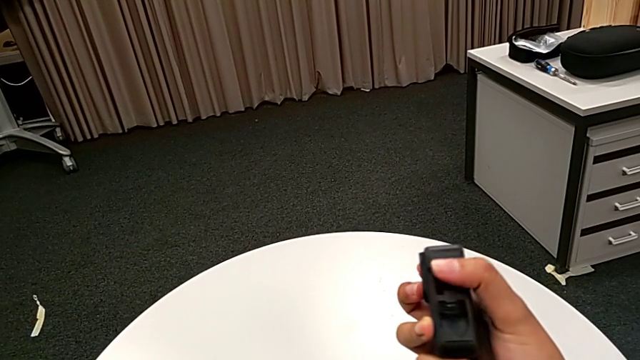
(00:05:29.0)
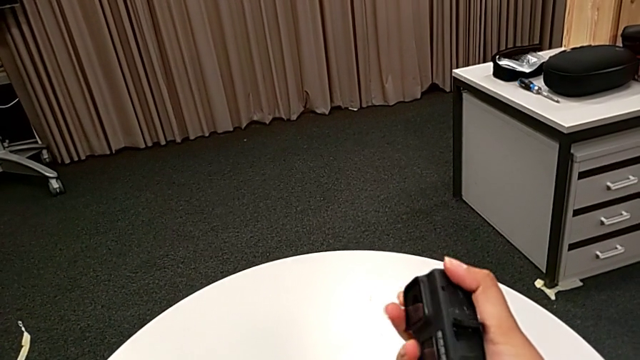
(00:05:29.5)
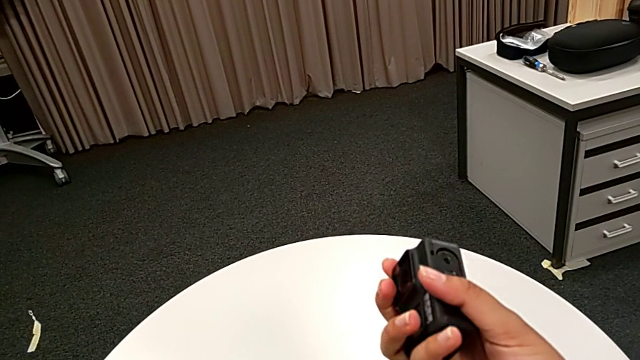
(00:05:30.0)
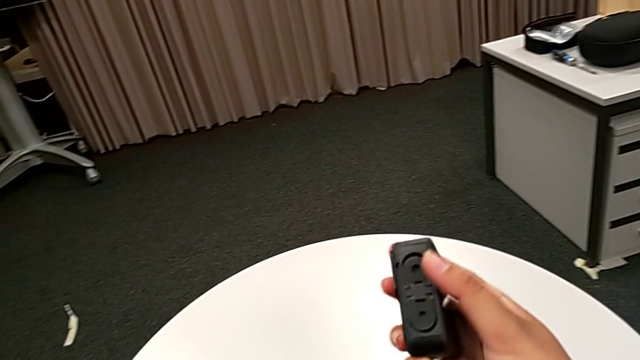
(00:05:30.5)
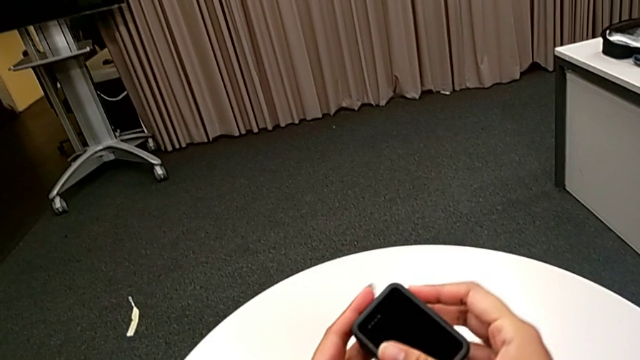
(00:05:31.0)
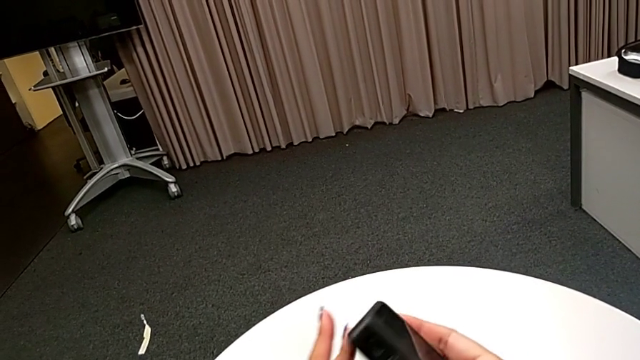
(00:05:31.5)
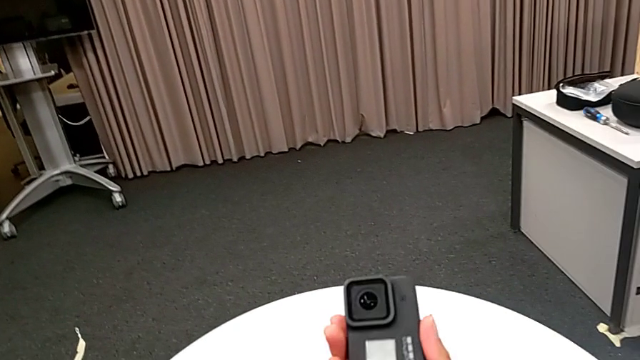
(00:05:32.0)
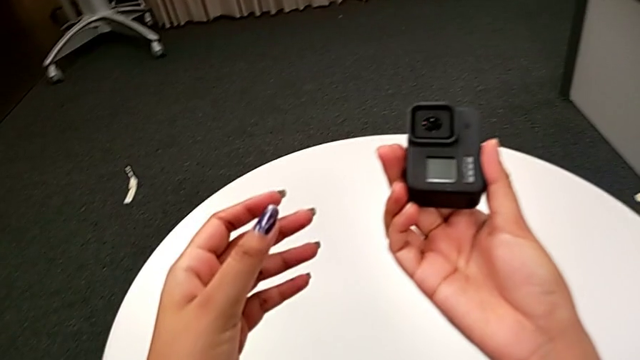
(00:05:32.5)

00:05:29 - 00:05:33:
The camera wearer is detaching the handheld from the GoPro. They pull the mount tabs.
